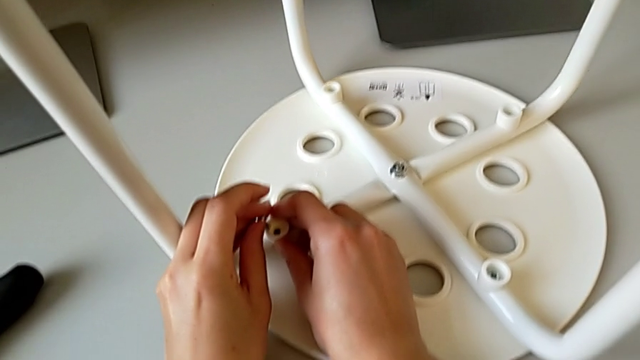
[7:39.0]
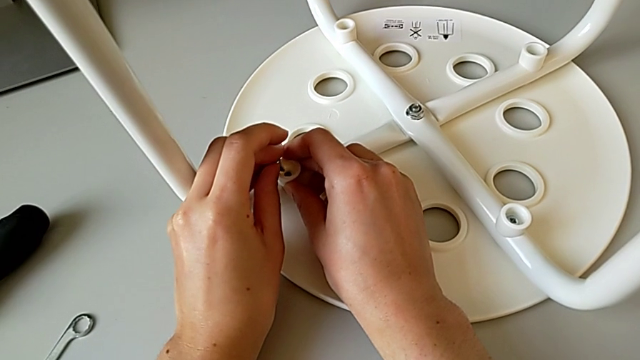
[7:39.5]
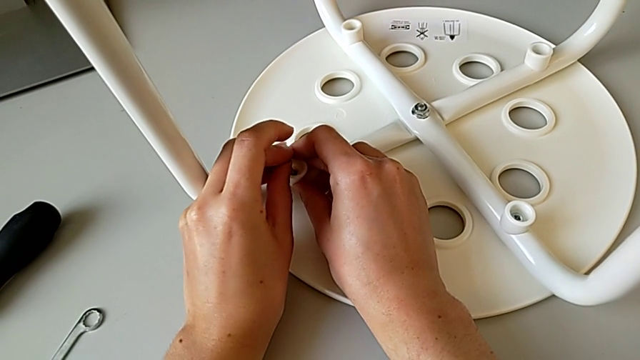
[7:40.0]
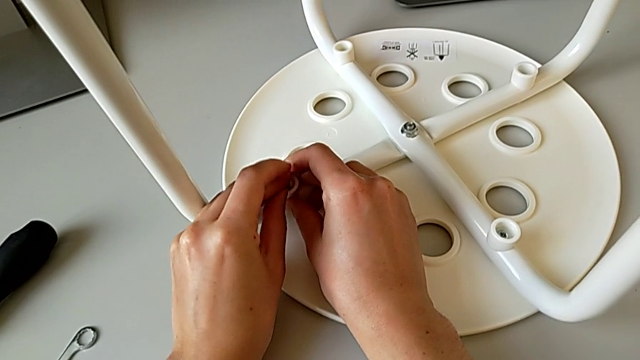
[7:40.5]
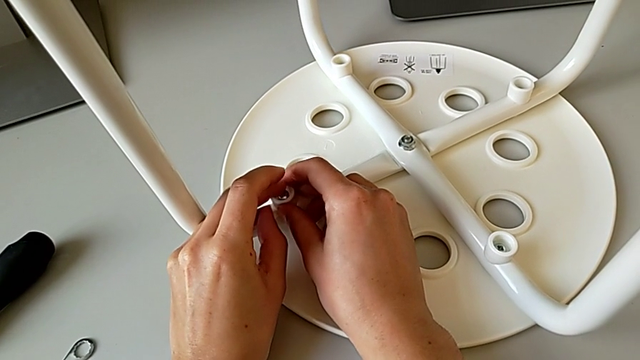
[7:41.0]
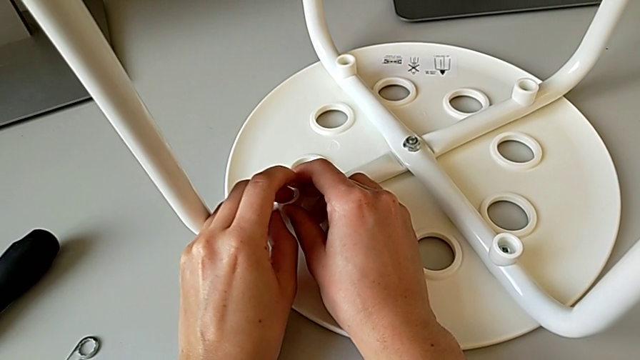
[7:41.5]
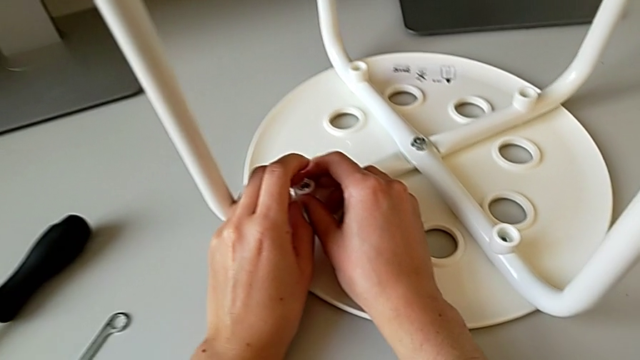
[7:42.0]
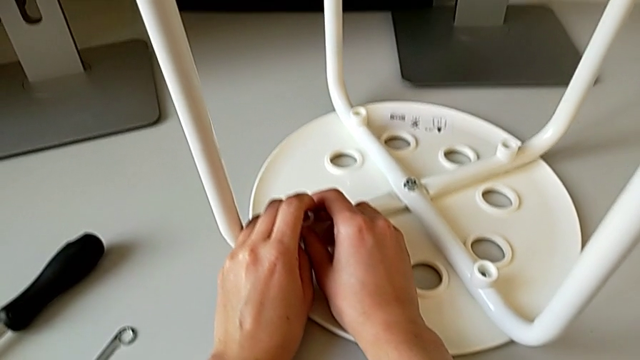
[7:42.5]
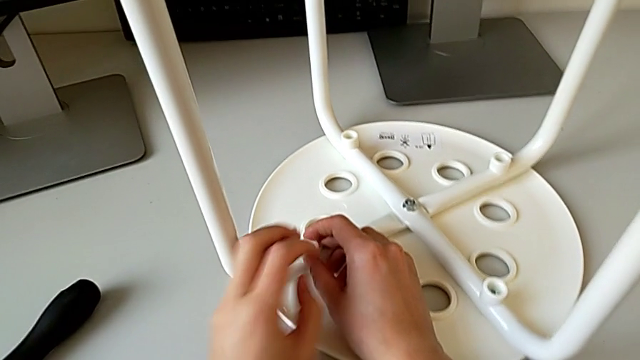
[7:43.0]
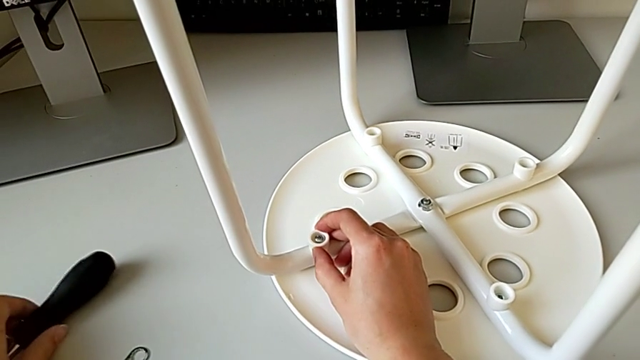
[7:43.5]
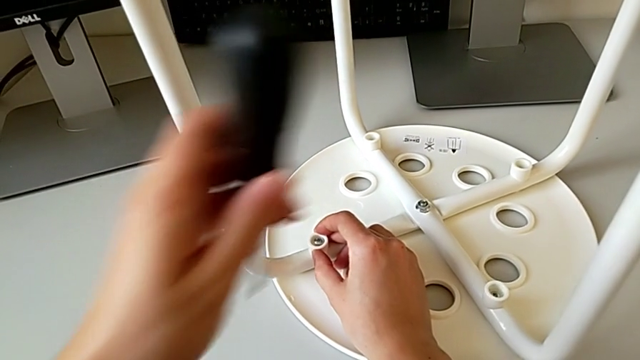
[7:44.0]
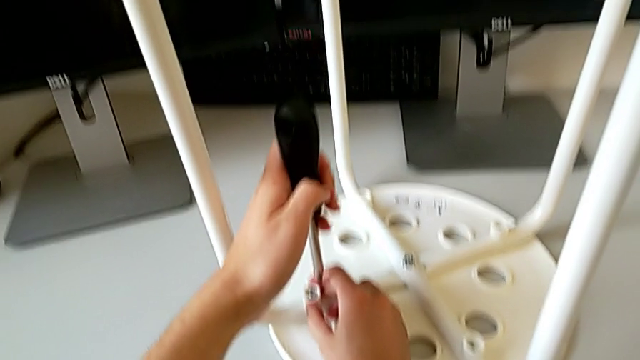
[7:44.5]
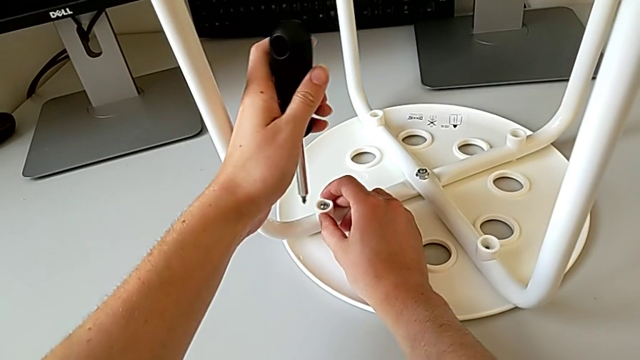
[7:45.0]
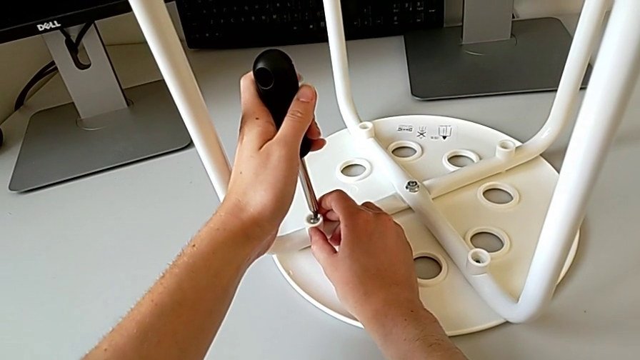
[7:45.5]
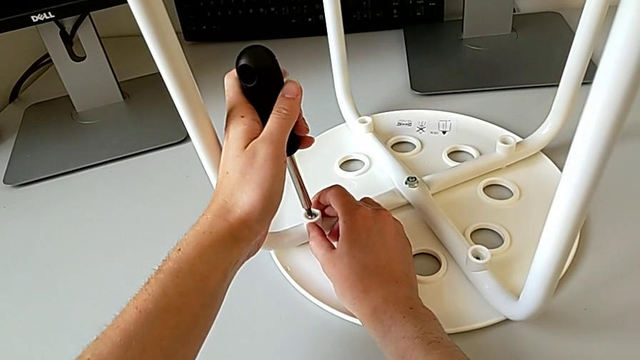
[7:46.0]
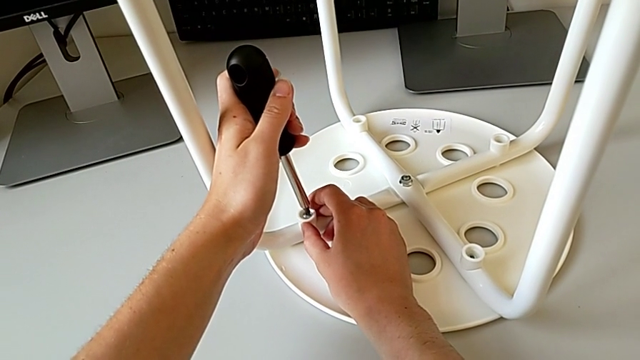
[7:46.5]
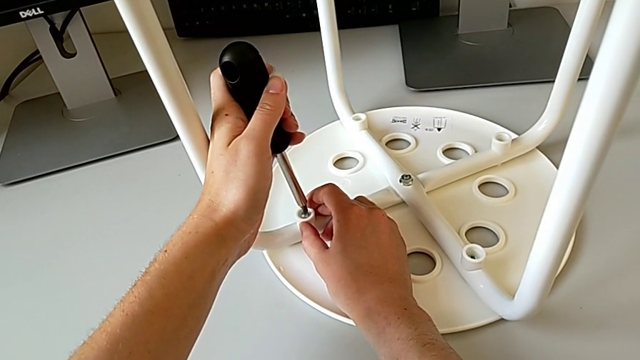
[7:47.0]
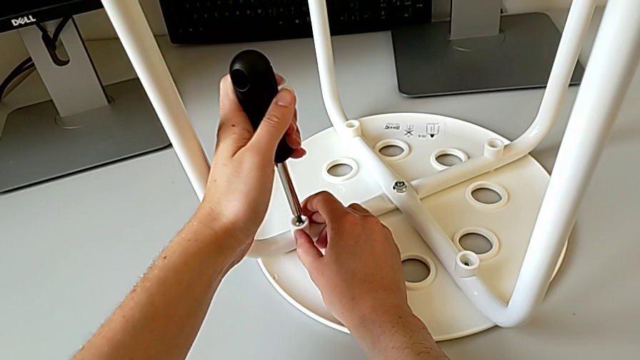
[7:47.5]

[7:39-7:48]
The camera wearer is placing the legs onto the seat. They keep inserting the fourth screw, grab the screwdriver and insert the fourth screwdriver.

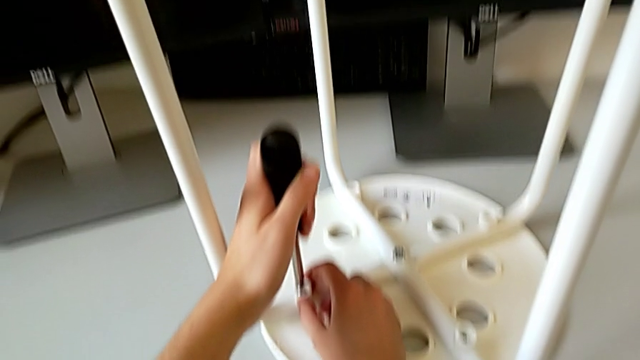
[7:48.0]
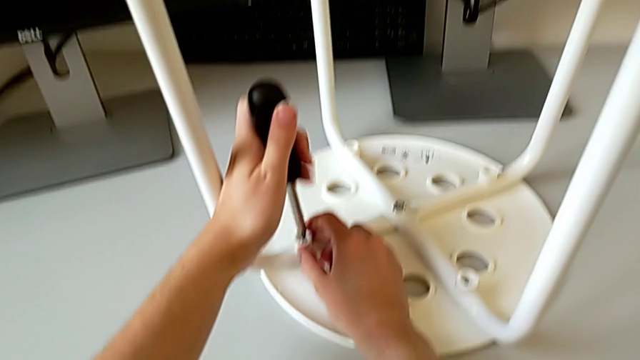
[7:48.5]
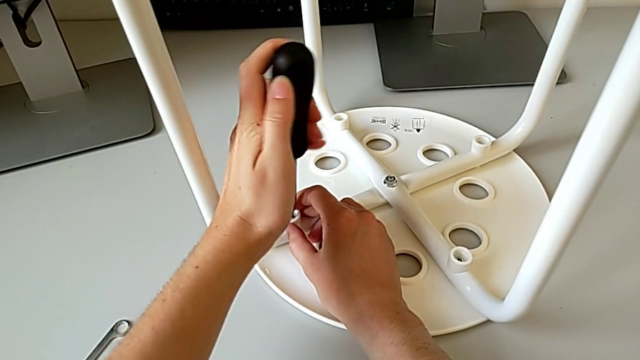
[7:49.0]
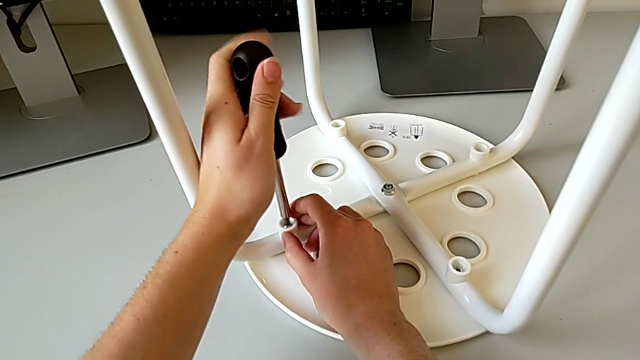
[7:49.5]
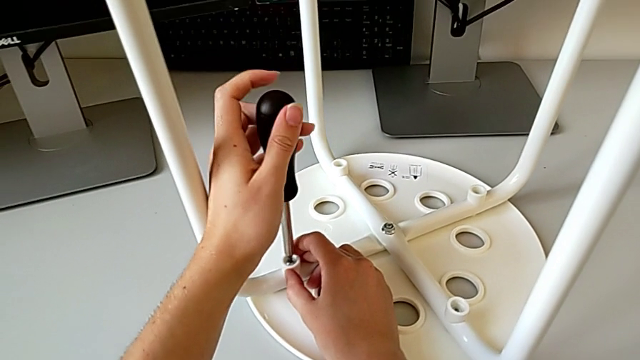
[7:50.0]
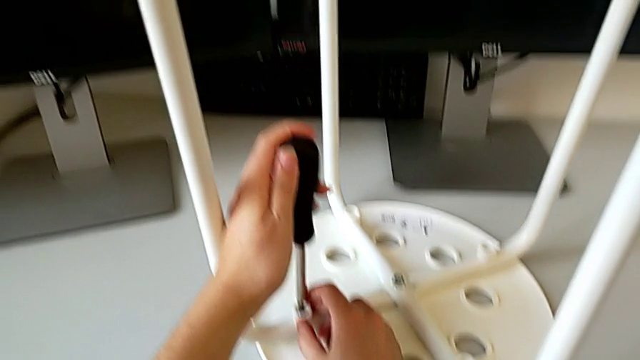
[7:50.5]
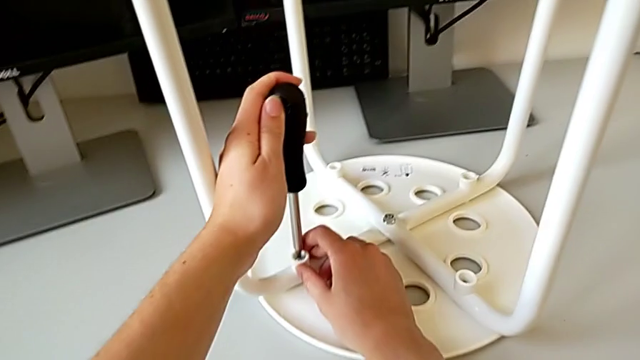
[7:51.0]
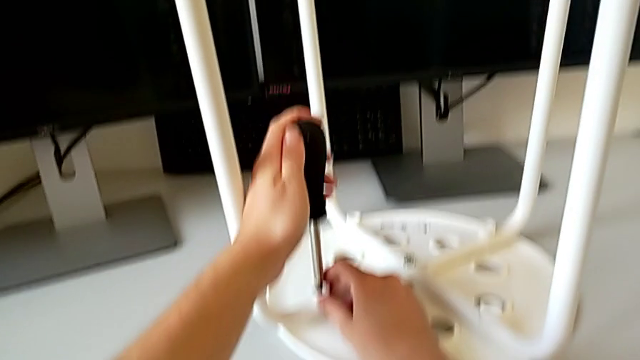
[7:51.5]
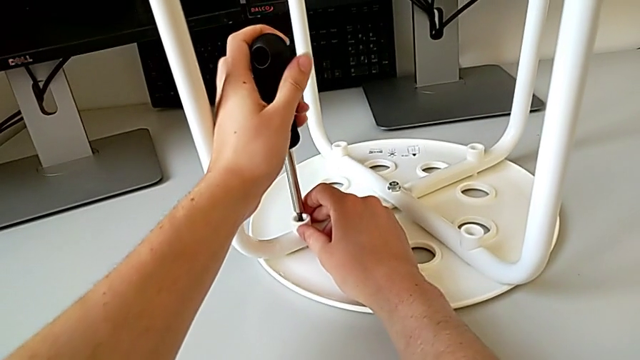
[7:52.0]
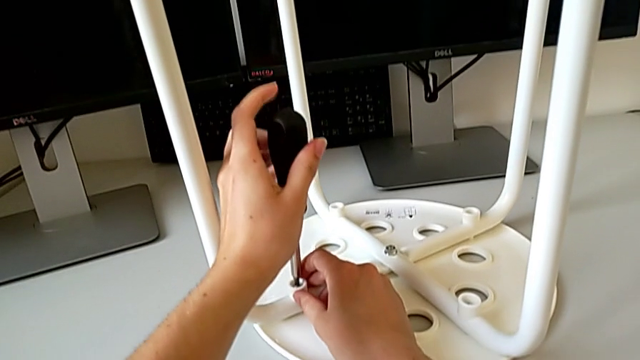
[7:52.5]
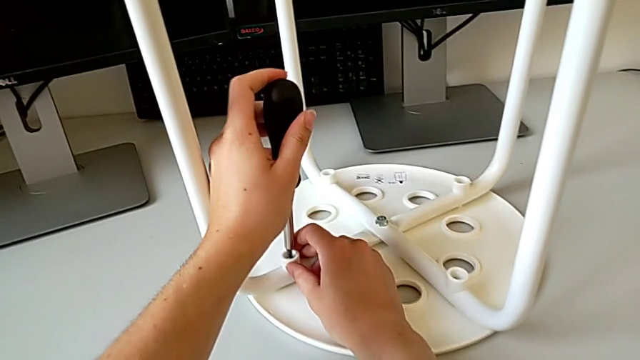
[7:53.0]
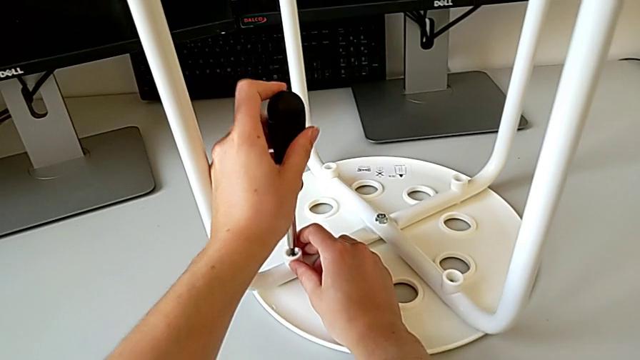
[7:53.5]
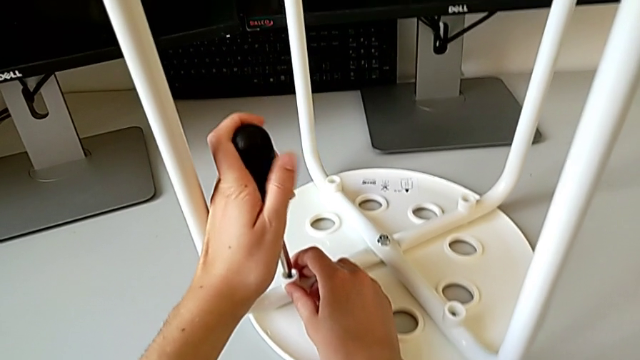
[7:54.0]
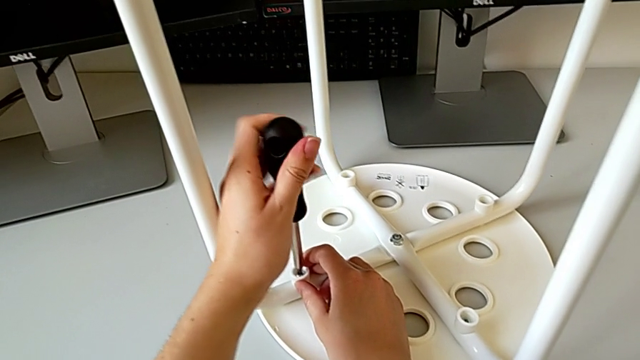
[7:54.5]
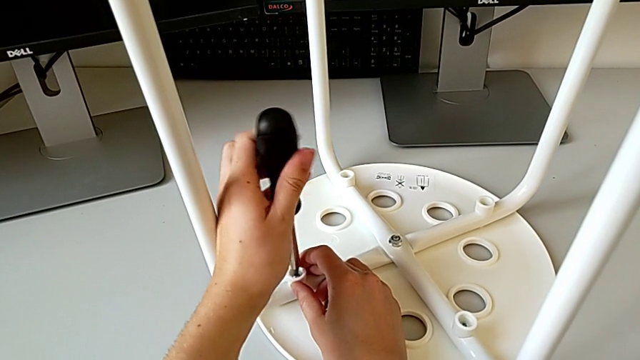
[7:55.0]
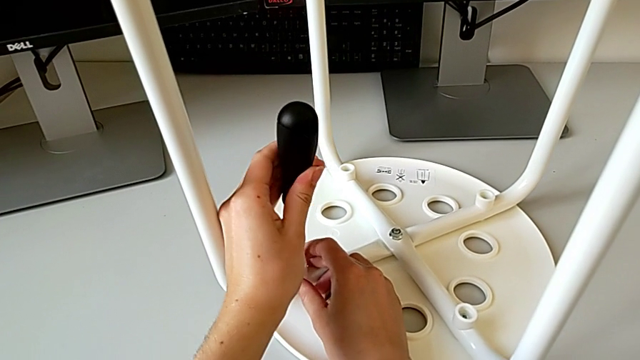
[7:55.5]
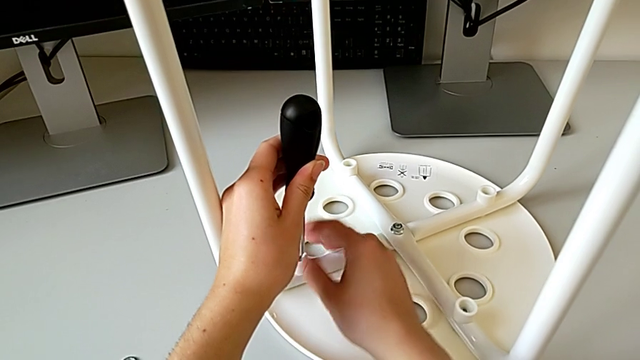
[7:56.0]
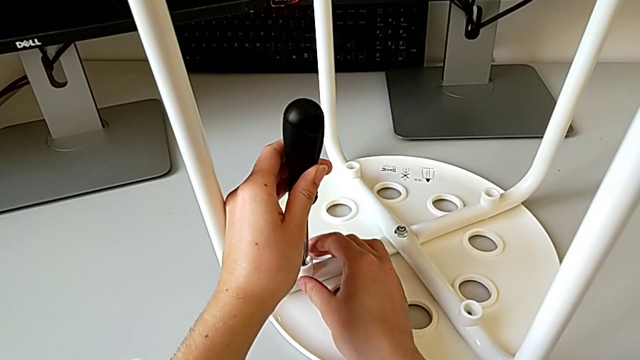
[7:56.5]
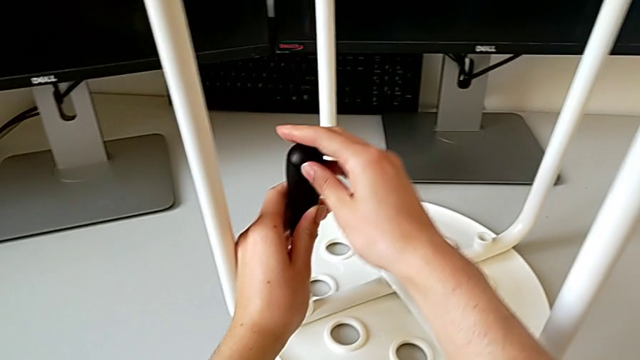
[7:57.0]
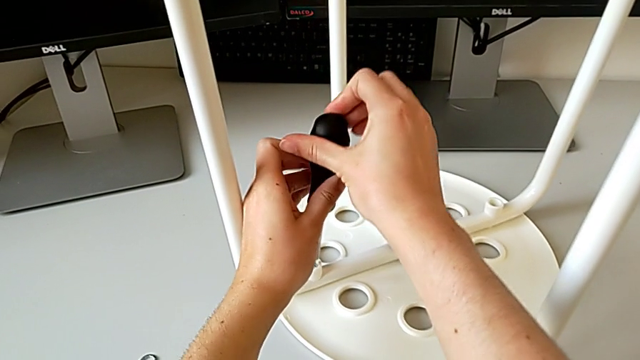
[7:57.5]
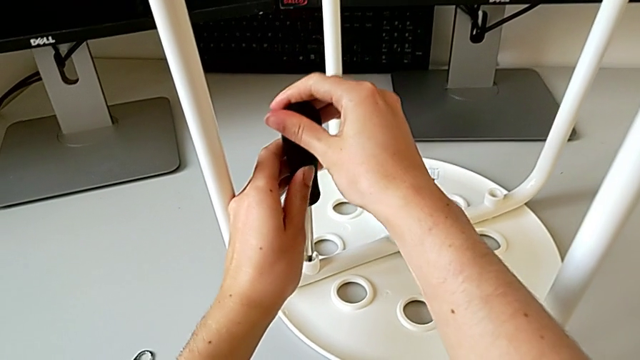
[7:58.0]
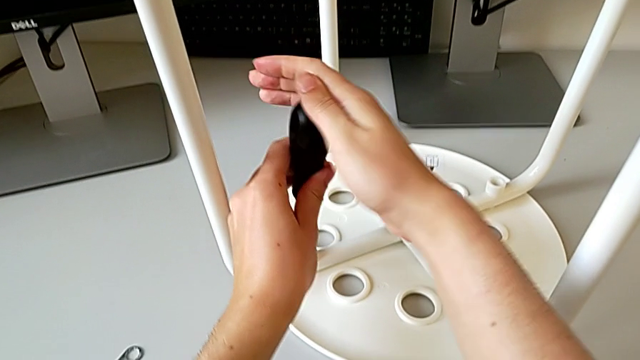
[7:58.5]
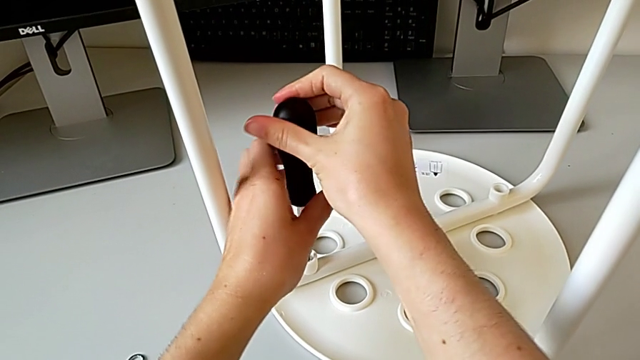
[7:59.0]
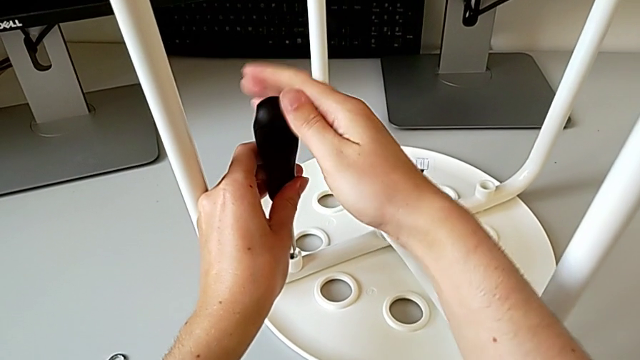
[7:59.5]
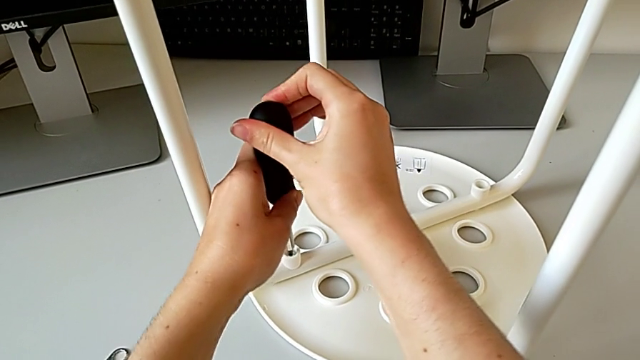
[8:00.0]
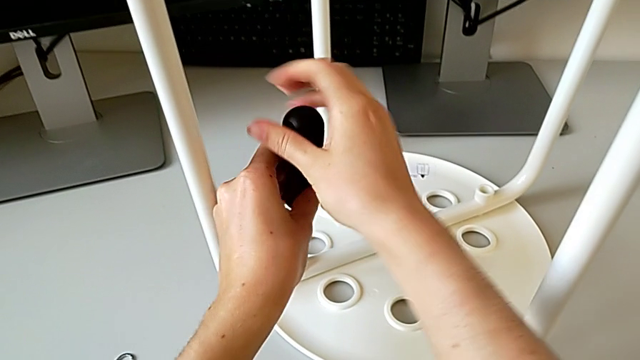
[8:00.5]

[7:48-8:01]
The camera wearer is placing the legs onto the seat. They wrongly screw the fourth screw without pushing the screwdriver correctly over the screw, inspect the washer and begin to screw the fourth screw.
